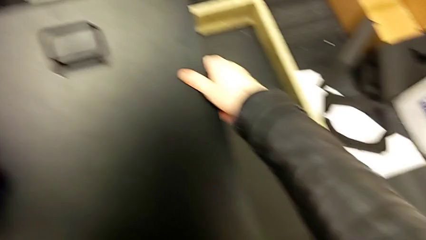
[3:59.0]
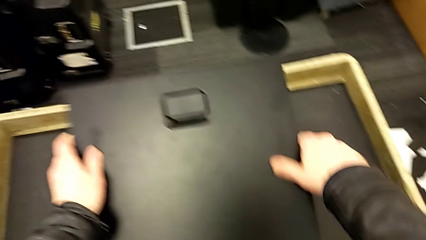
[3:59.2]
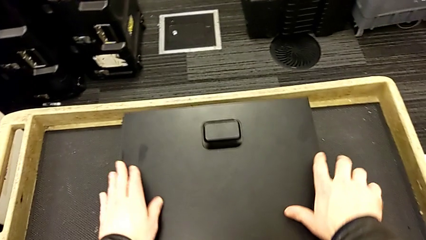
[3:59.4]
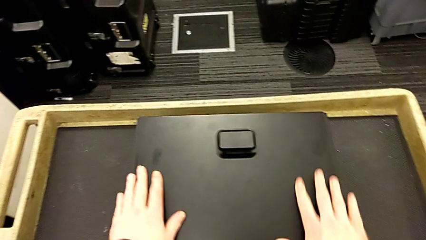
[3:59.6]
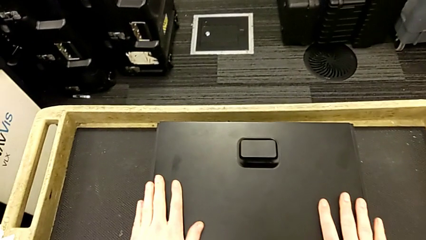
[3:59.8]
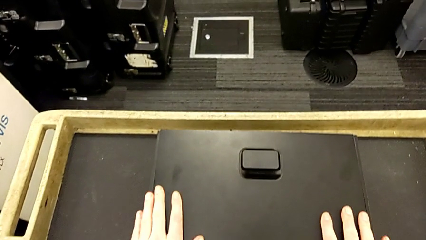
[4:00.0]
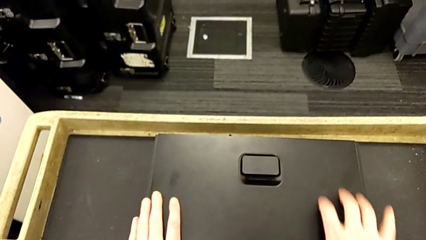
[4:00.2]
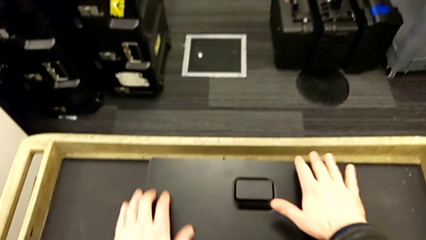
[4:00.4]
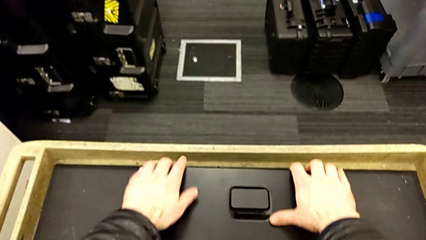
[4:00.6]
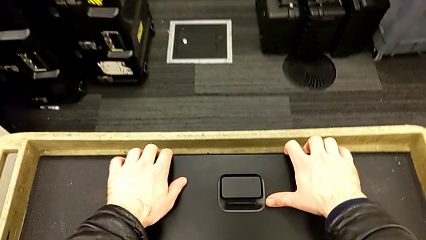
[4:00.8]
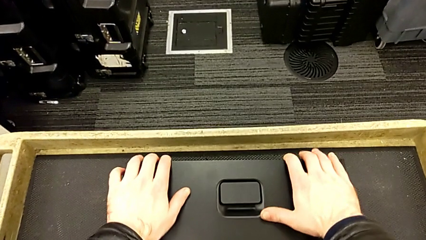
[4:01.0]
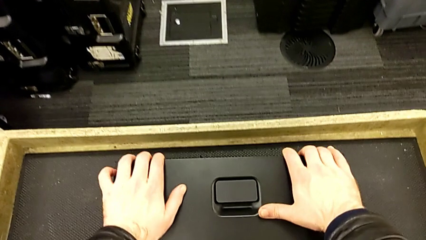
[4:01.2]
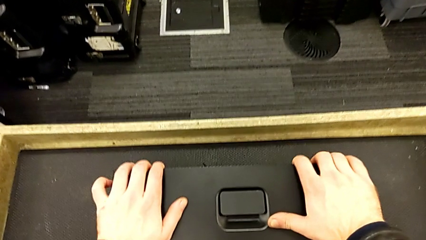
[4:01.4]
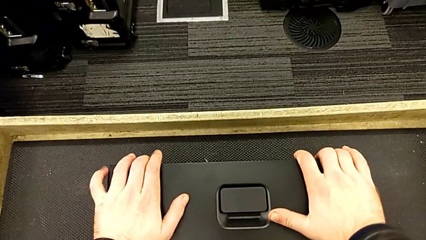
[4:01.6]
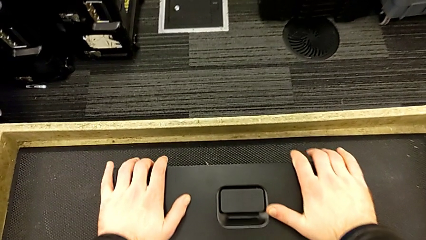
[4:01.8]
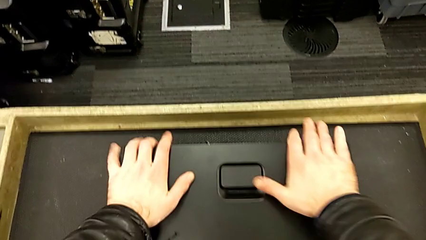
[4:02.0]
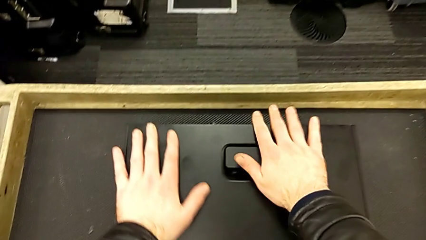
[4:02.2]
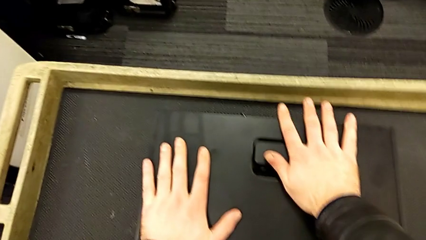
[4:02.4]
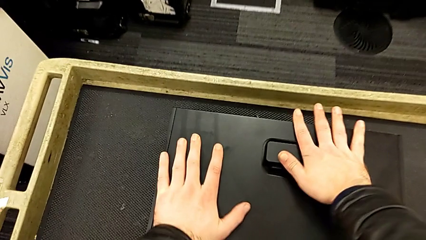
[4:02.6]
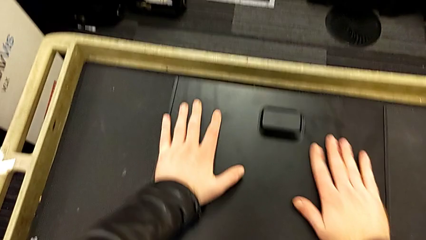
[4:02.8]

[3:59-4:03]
The camera wearer is assembling the cover for the computer tower. They place the cover and close it.

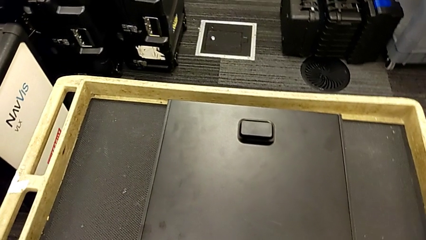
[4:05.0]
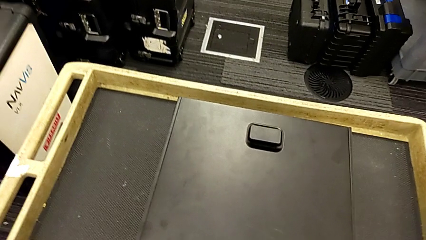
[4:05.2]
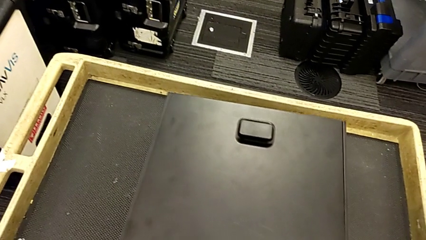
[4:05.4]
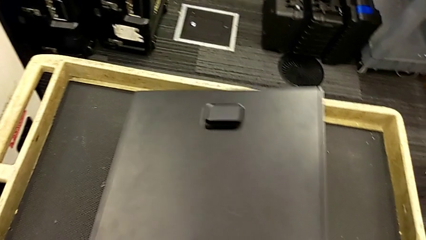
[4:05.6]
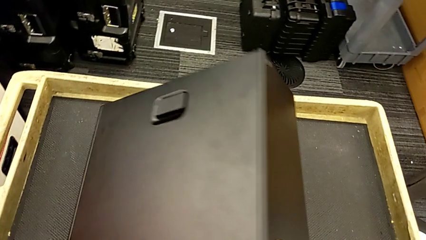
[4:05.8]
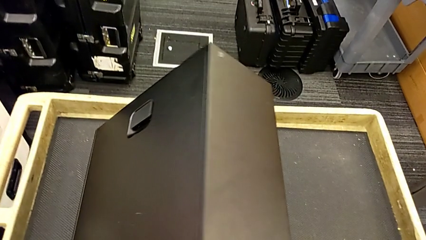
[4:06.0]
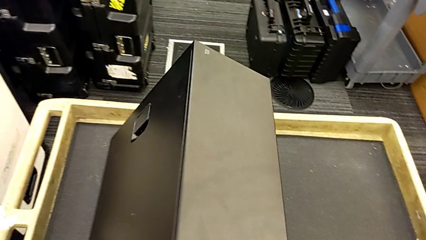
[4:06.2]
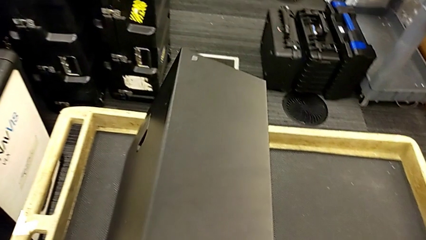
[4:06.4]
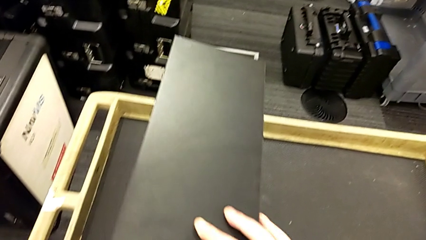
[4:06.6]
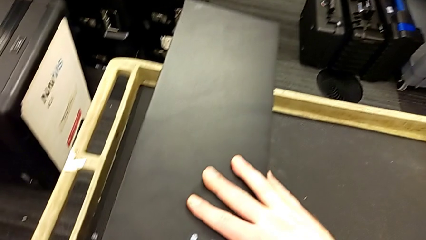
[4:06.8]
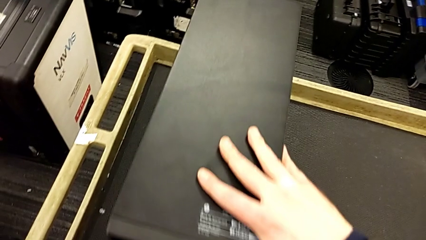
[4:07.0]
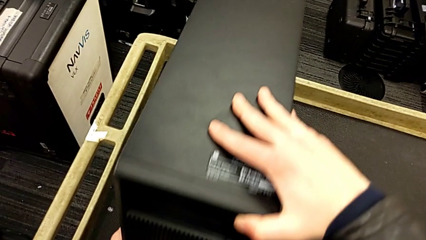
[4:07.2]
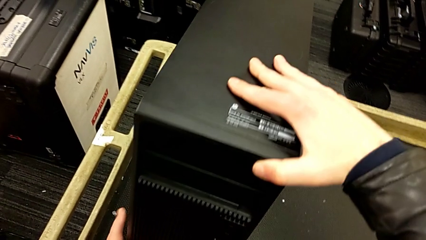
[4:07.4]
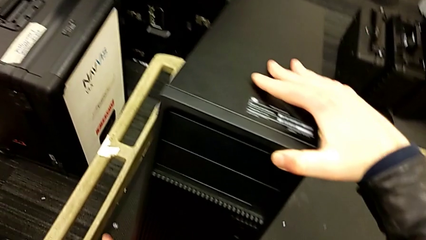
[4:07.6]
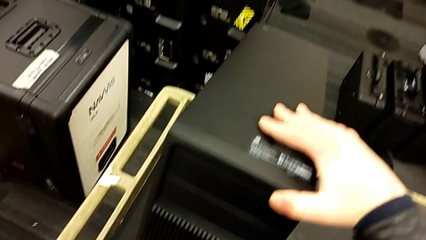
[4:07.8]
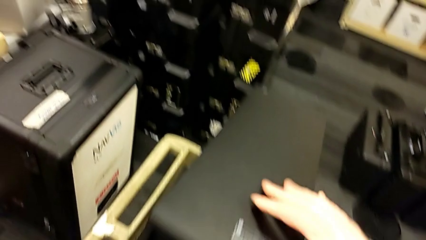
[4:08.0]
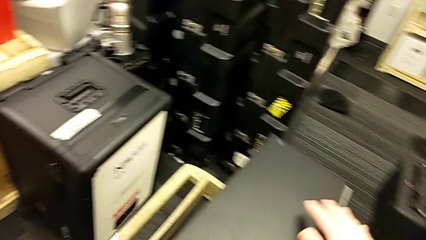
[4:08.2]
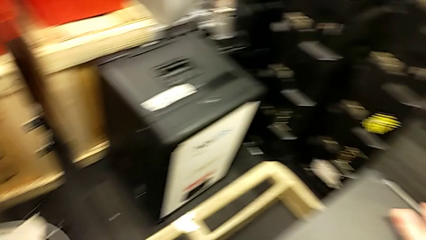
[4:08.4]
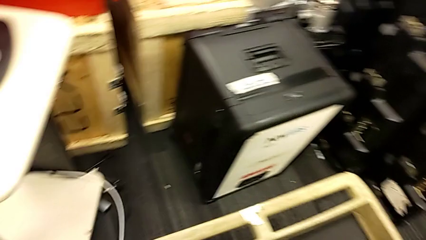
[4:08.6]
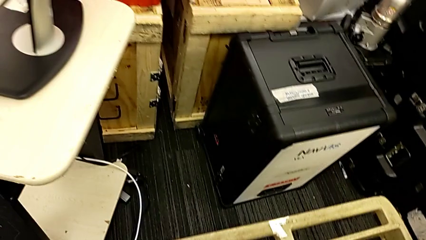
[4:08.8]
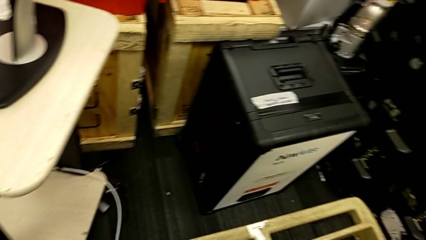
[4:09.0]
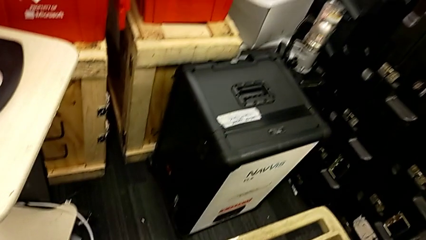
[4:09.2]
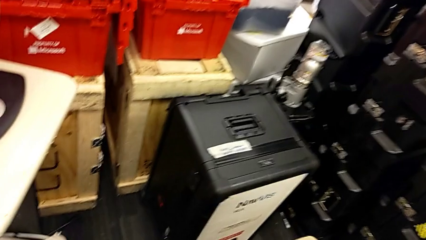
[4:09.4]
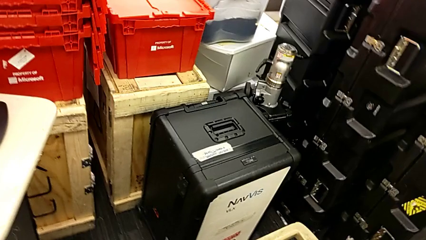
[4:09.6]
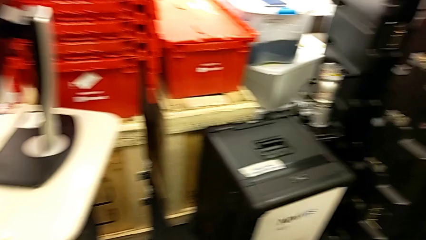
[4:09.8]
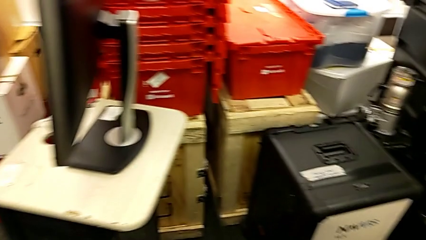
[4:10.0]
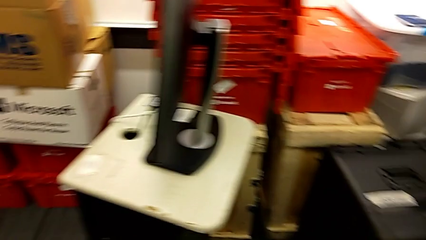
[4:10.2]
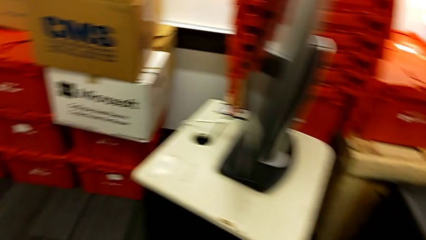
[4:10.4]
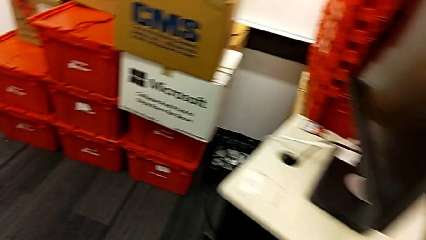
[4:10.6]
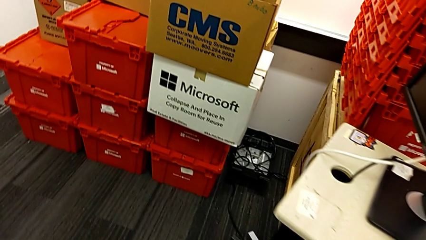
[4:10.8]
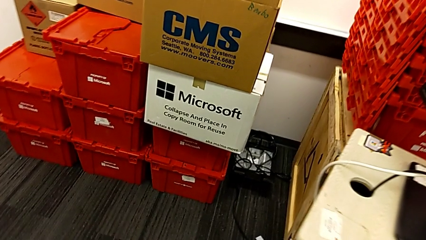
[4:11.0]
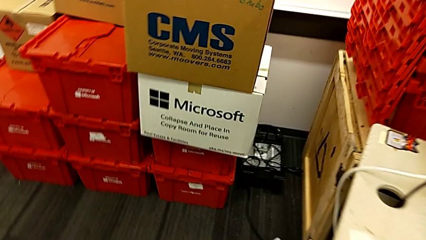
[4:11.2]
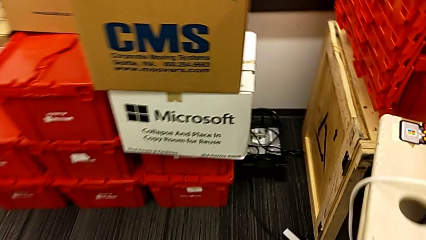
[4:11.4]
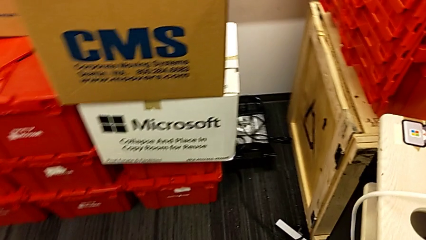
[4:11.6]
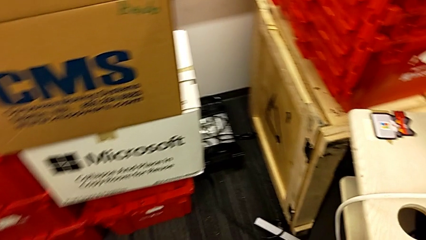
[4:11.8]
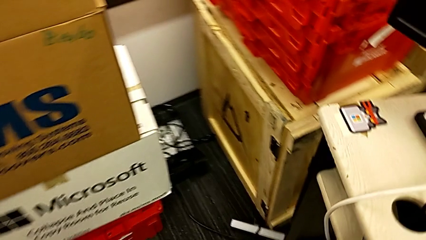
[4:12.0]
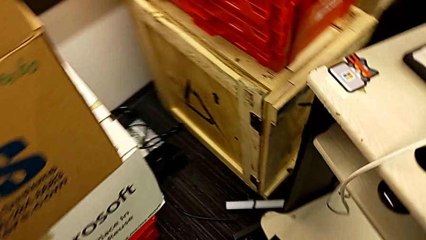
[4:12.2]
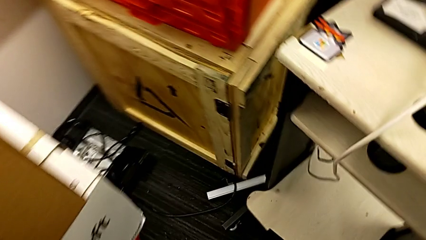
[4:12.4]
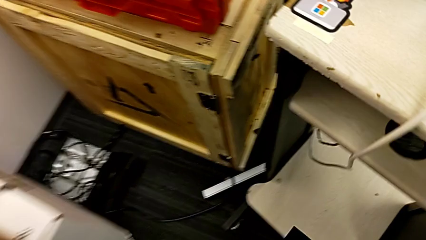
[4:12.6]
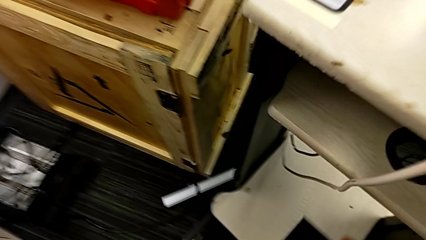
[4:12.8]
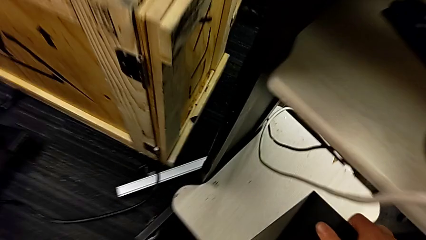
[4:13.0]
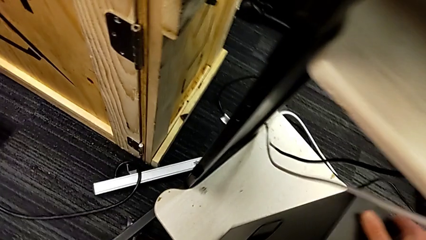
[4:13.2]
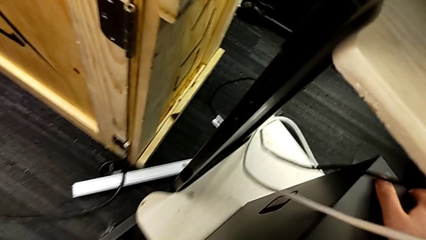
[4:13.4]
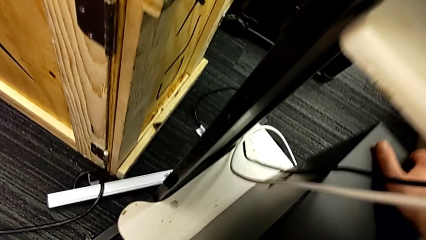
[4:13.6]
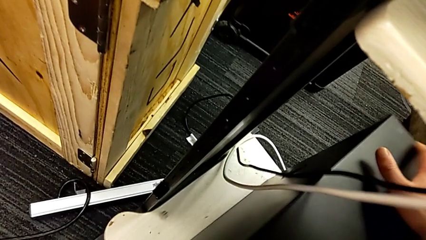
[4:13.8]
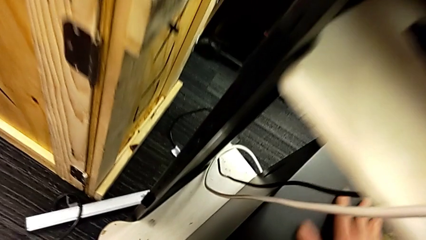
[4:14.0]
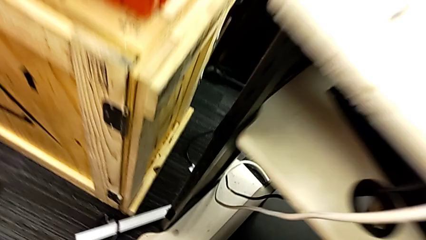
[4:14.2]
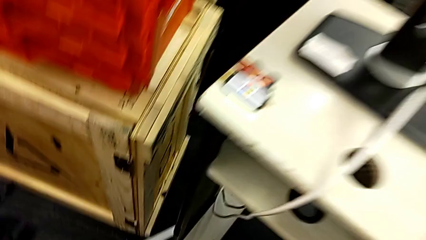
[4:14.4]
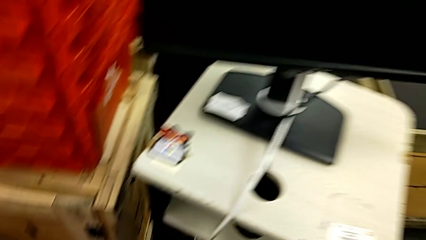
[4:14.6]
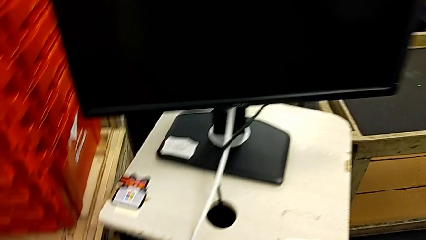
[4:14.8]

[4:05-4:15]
The camera wearer puts the computer tower on the shelf. They rotate the computer tower, lift it and place it.

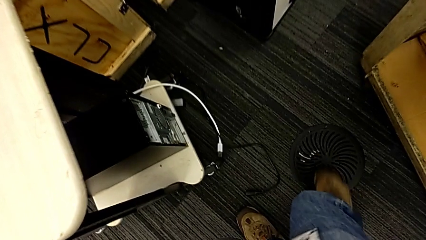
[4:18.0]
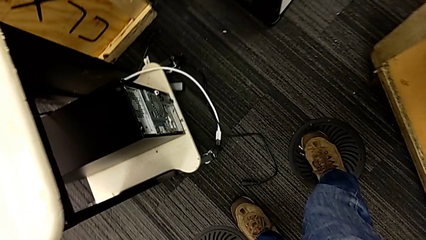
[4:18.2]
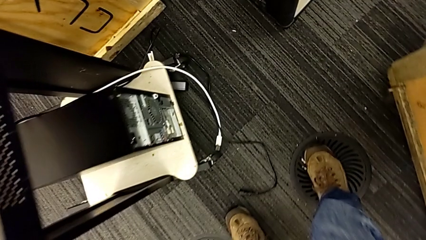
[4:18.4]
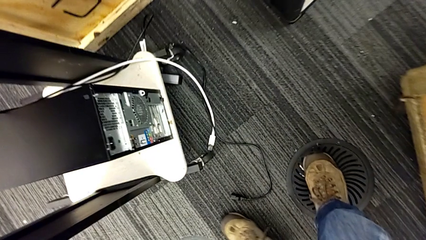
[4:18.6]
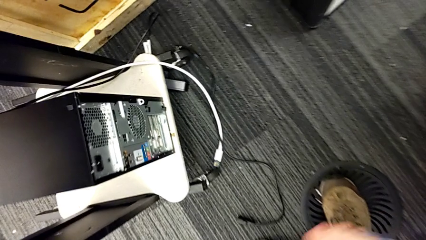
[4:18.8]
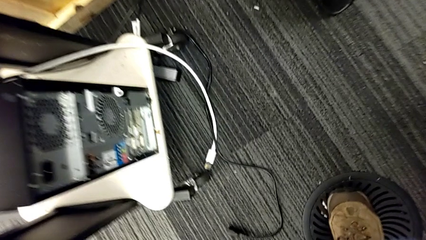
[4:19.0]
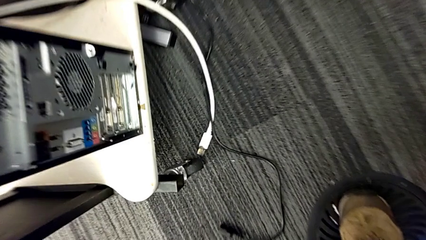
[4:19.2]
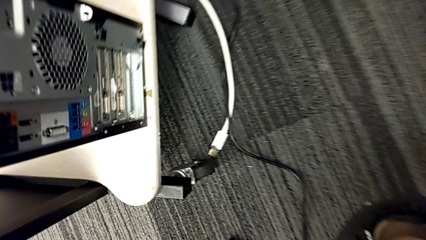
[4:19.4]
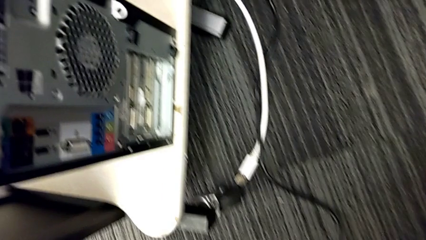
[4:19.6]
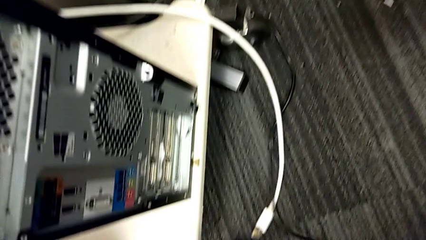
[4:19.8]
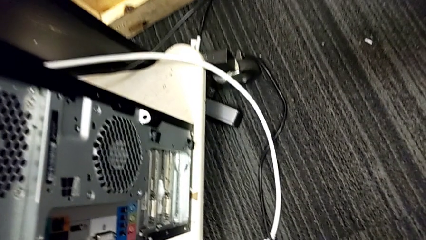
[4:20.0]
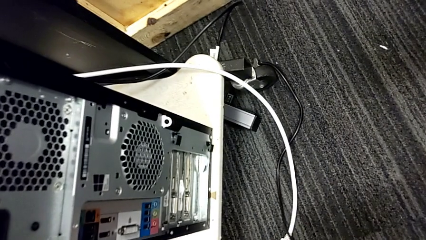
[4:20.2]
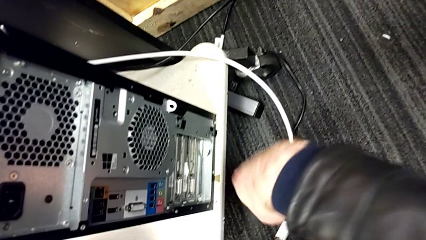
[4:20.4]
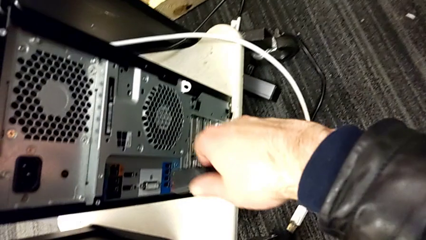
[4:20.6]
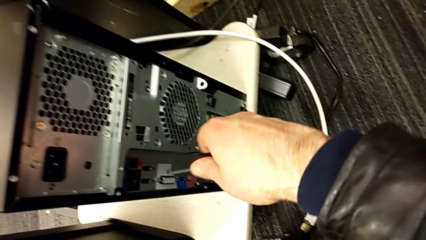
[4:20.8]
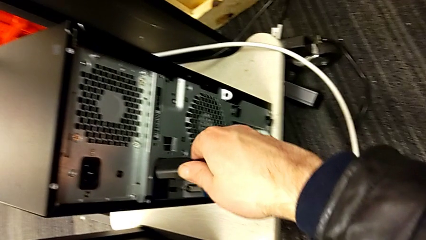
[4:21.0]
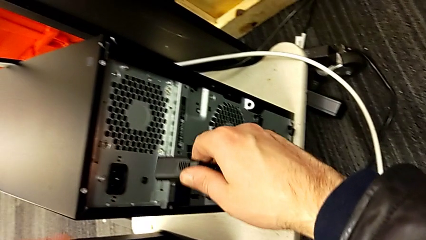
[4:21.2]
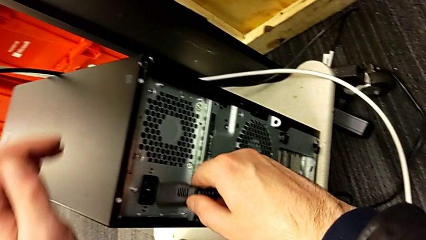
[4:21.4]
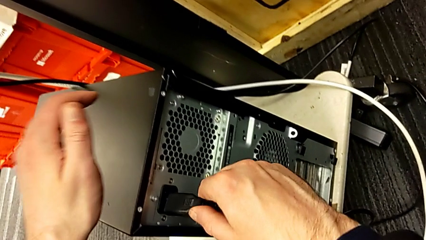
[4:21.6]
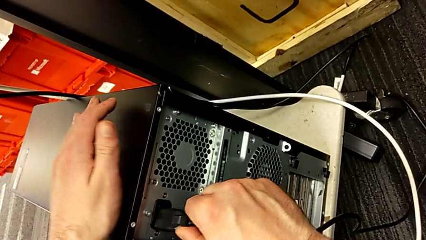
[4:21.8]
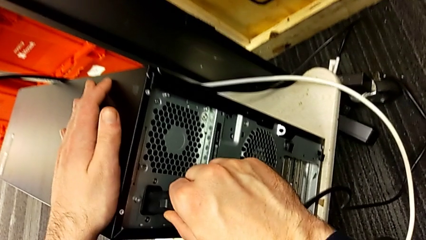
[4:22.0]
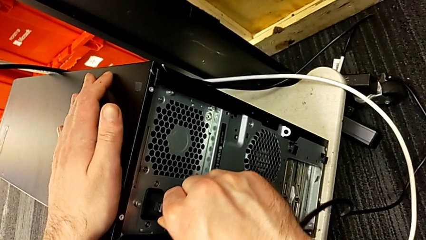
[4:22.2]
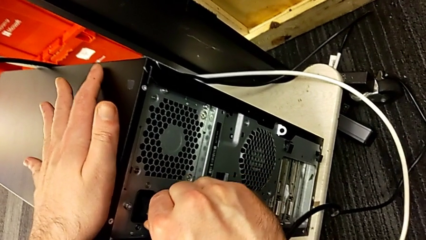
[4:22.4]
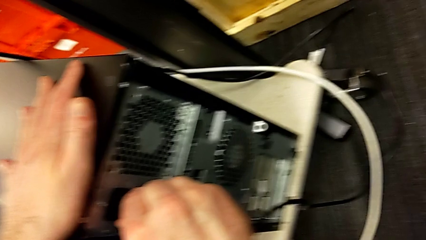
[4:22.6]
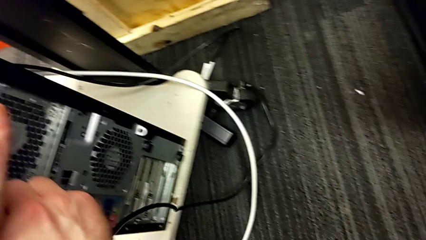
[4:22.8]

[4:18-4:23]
The camera wearer is plugging in the power supply of the computer tower. They grab the cable power supply and begin to insert it.
